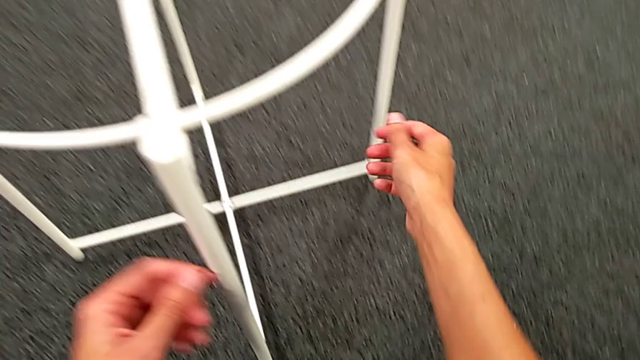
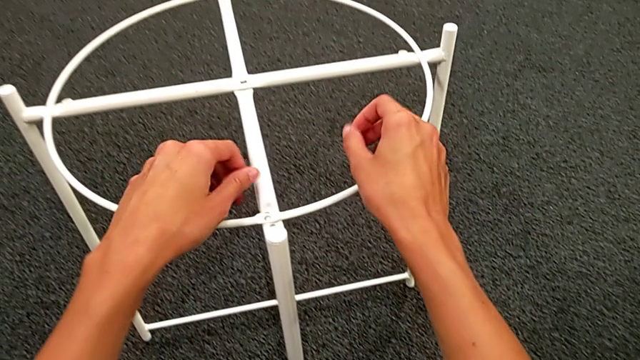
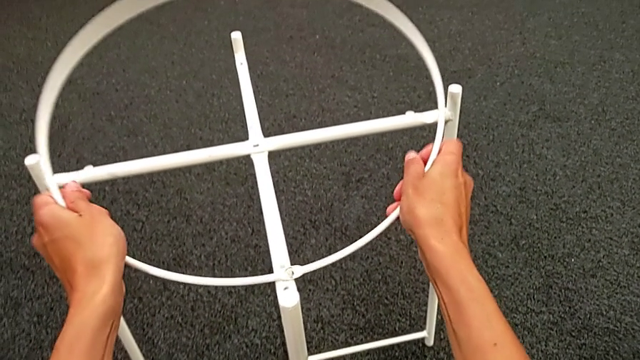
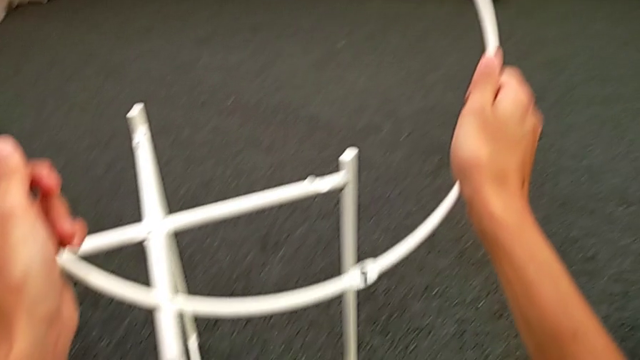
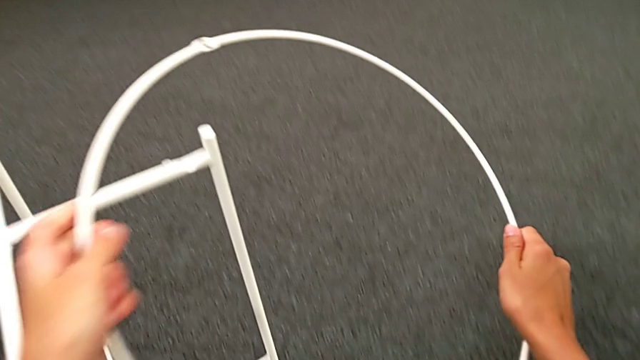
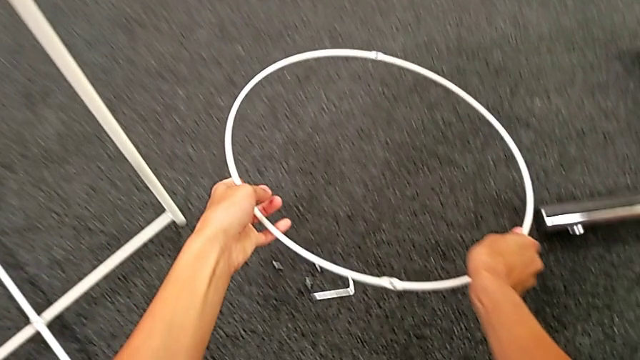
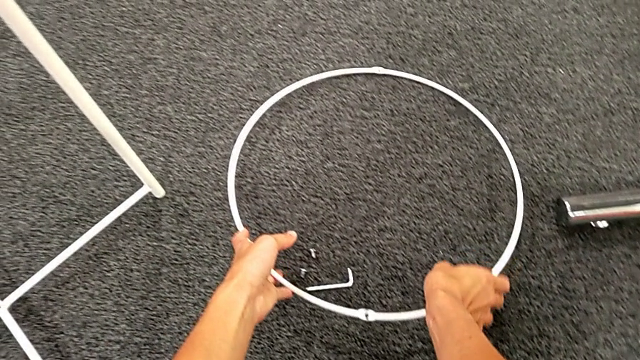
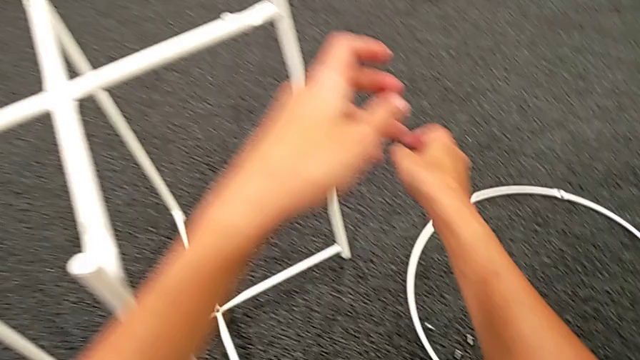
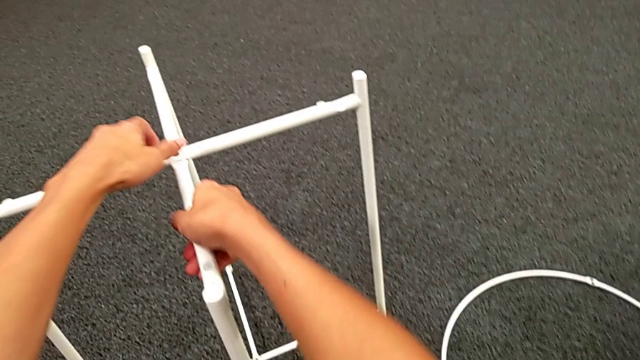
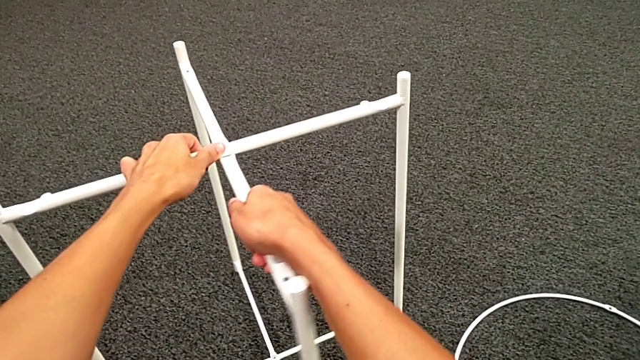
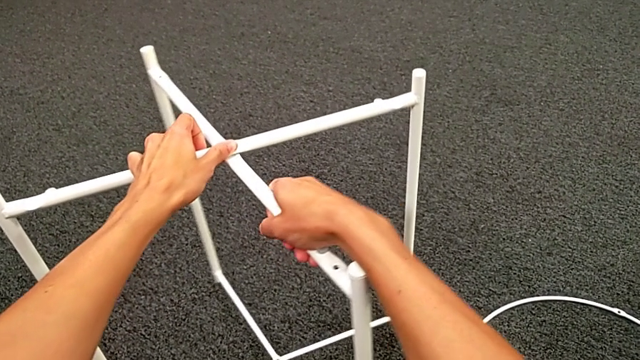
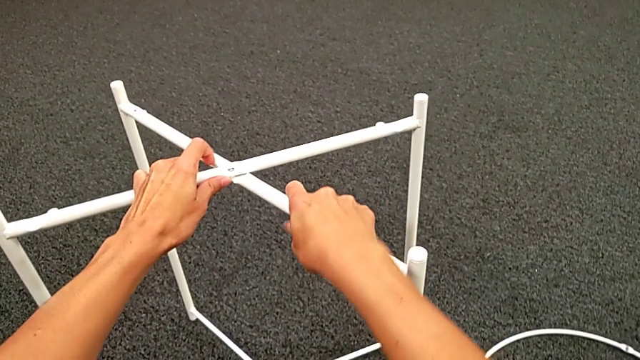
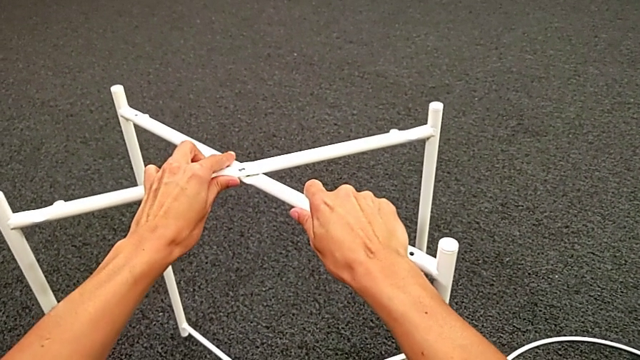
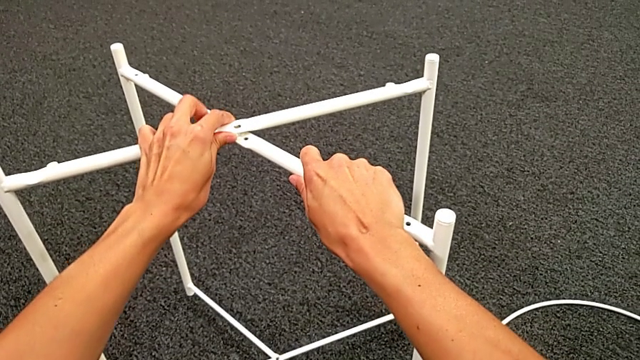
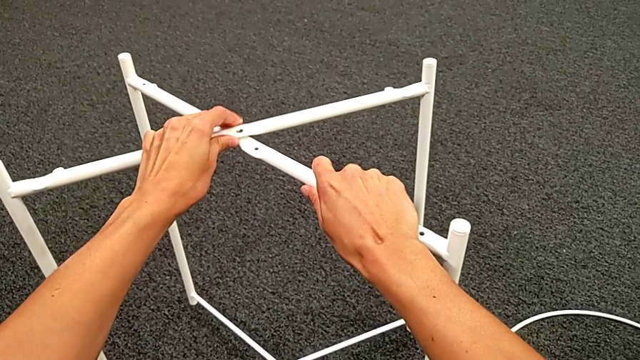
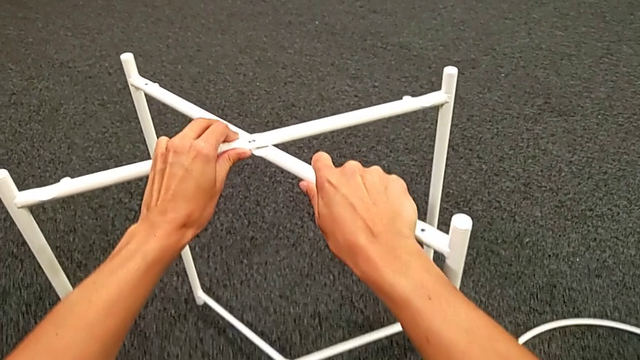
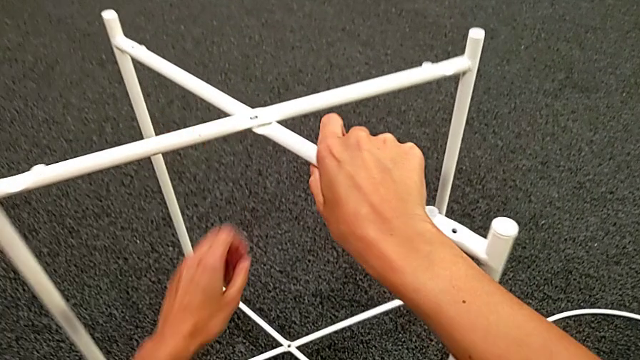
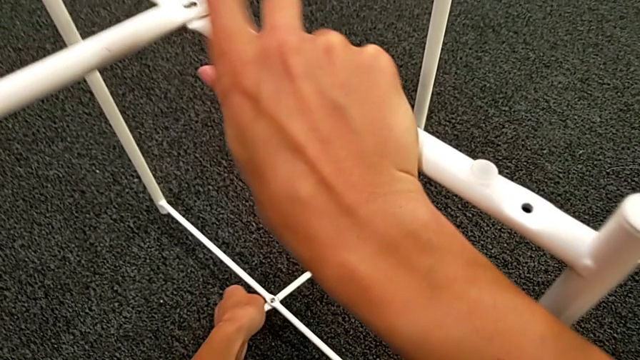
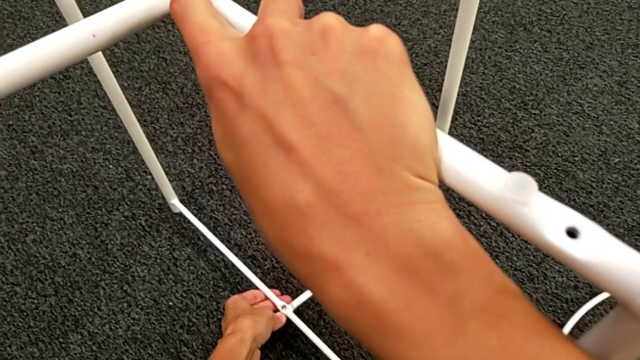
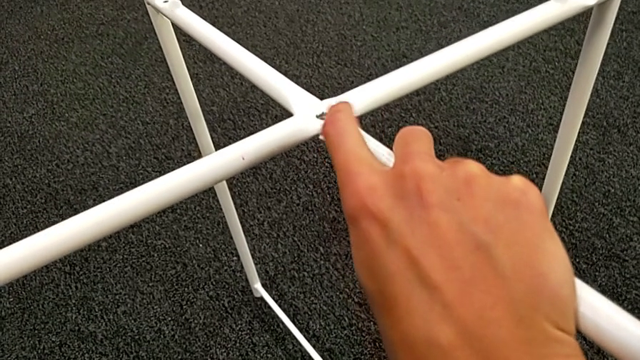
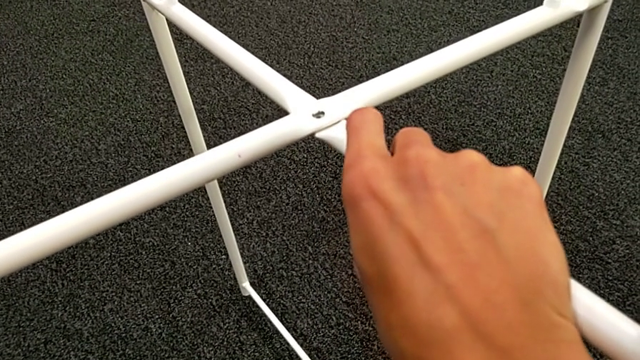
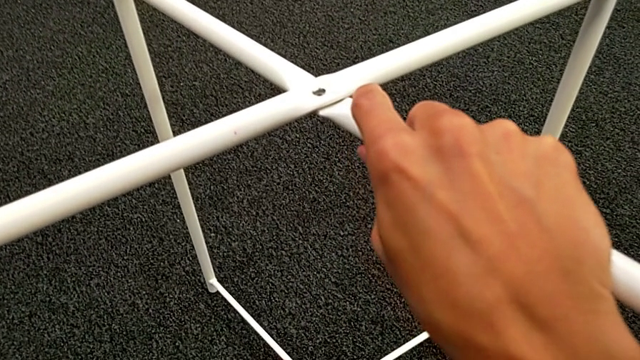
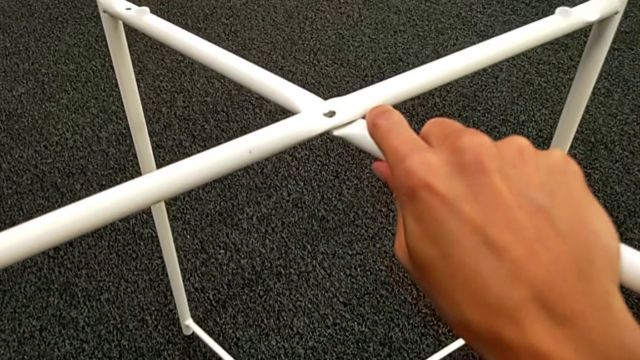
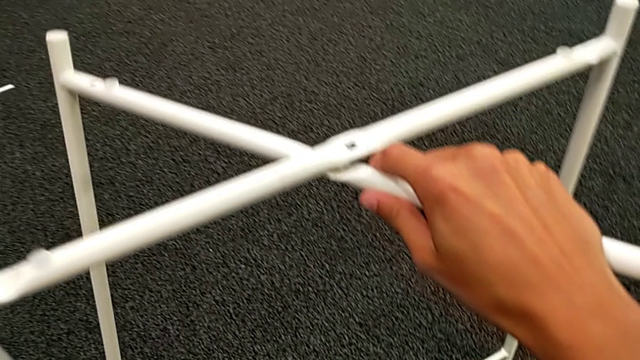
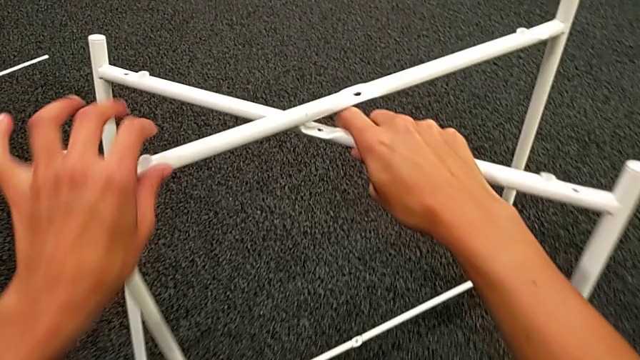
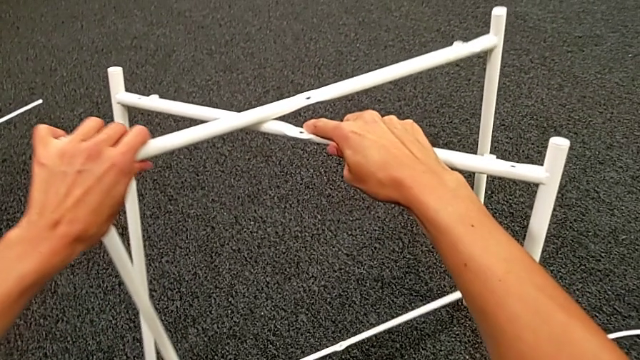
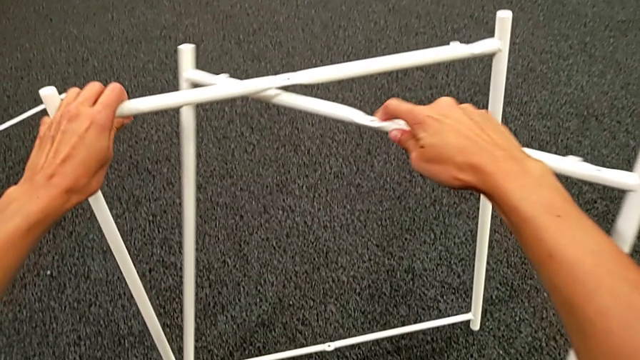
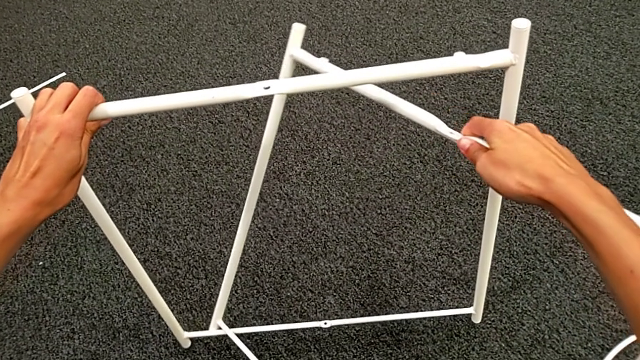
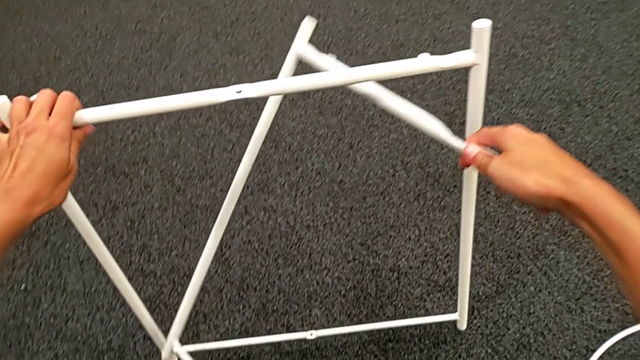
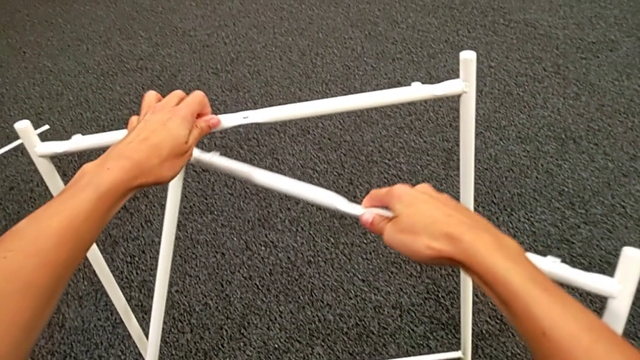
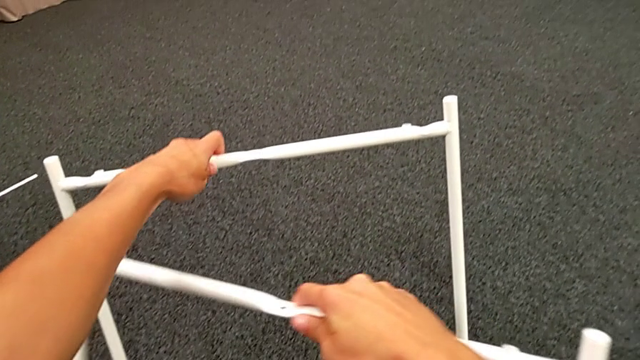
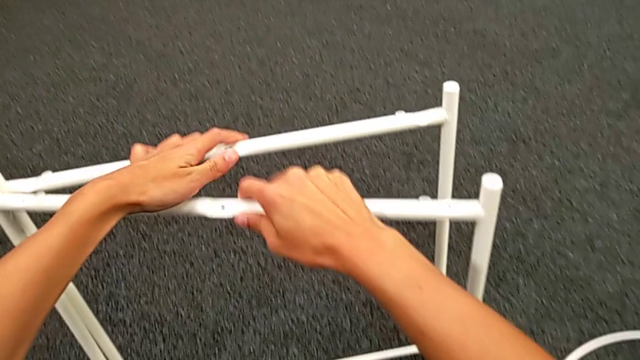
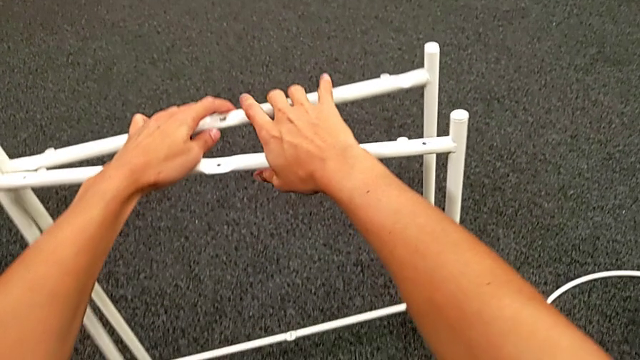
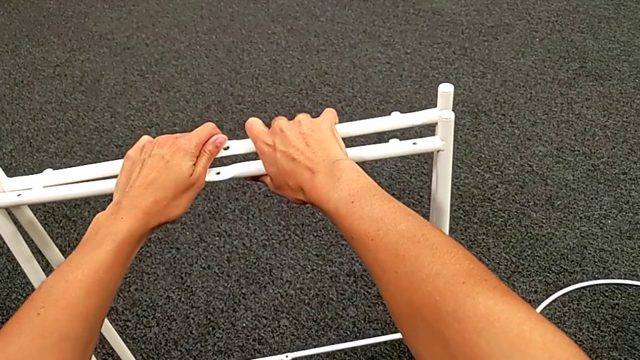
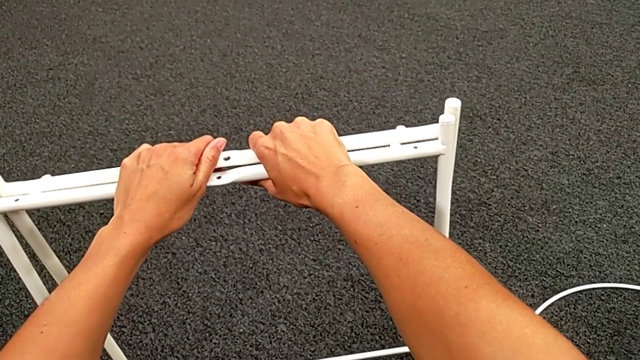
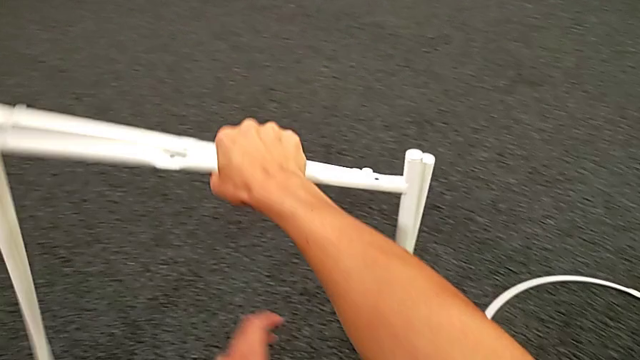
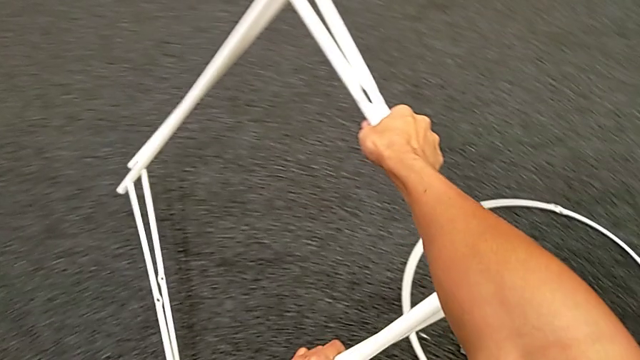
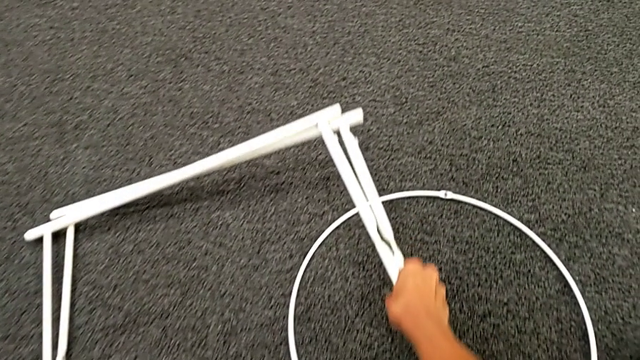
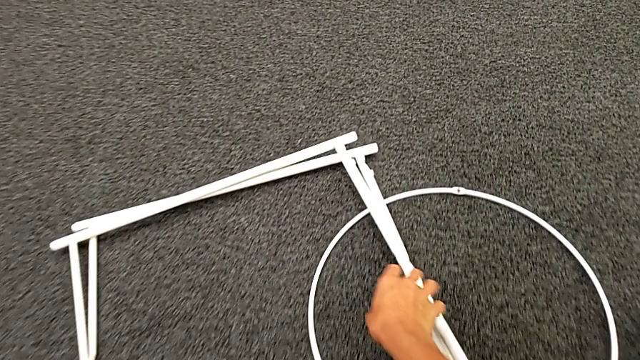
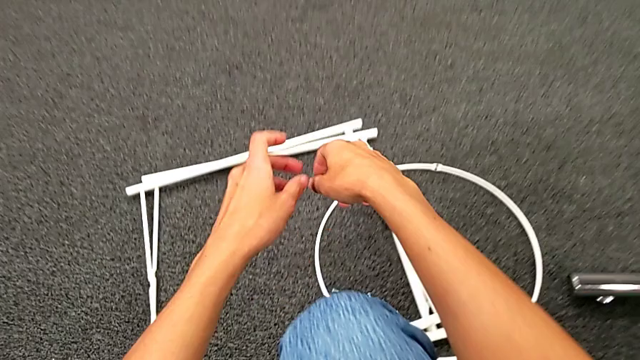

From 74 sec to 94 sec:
The camera wearer disassembles the circle and the legs. They grab the circle, disassemble it, lift it and place it. They grab the leg, slide it, disassemble it, align it and place it.
